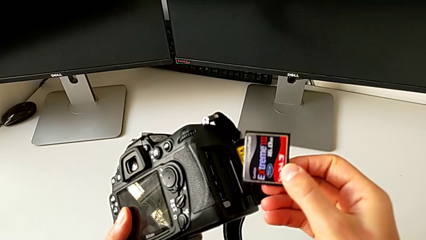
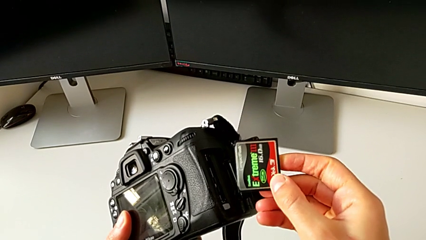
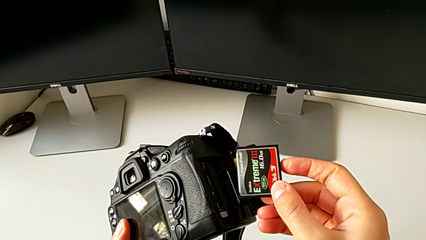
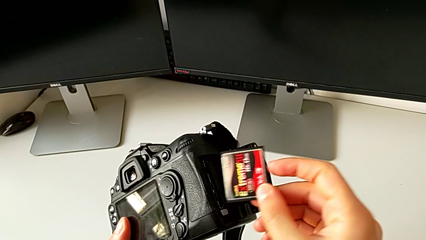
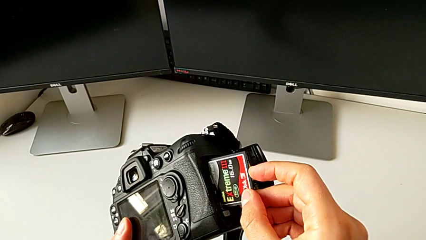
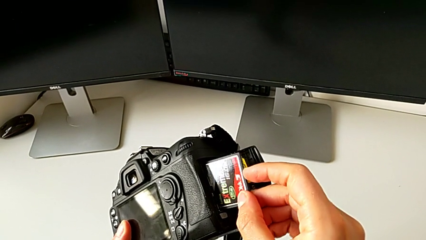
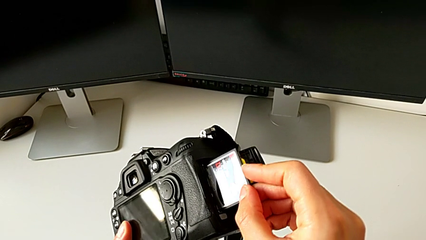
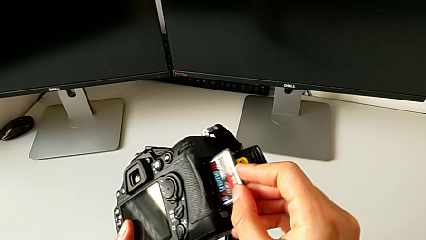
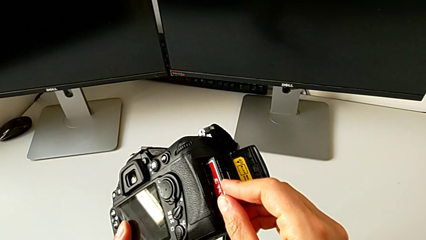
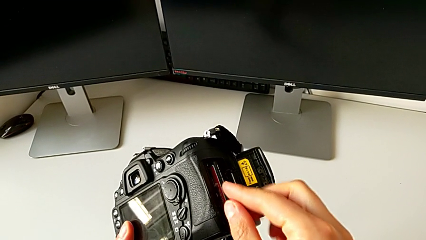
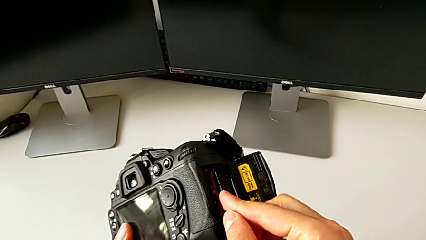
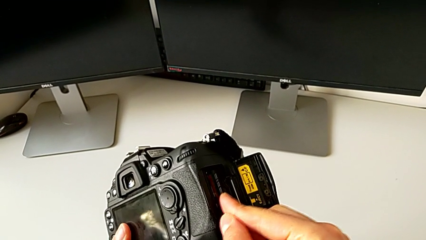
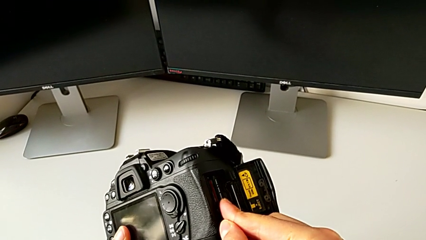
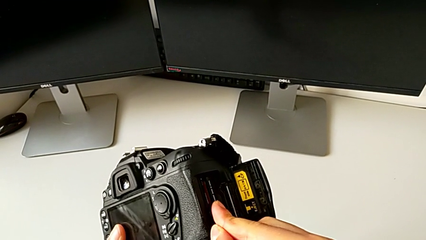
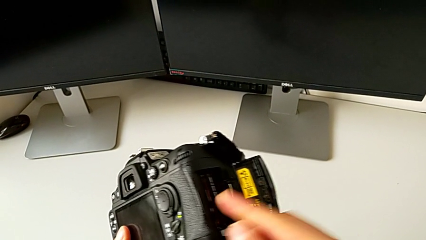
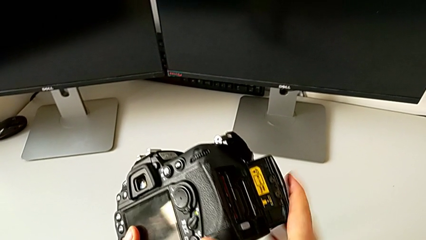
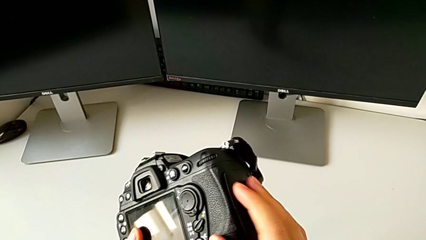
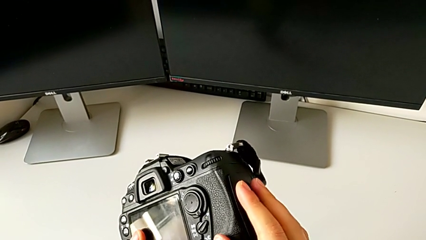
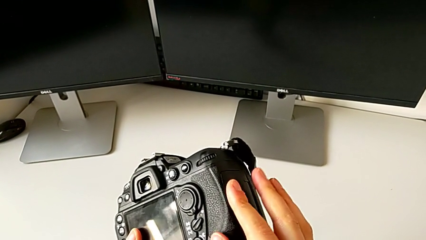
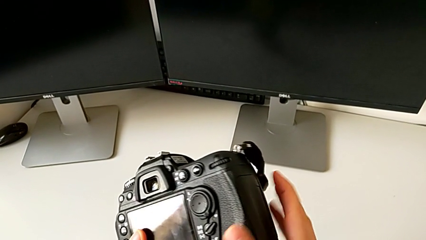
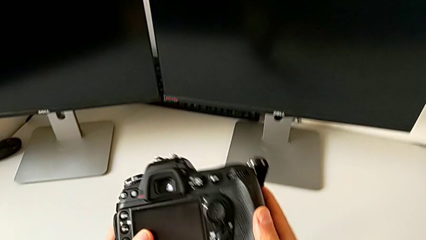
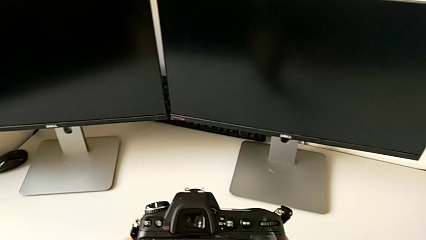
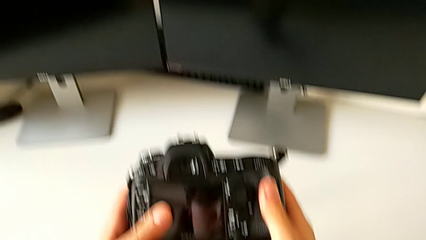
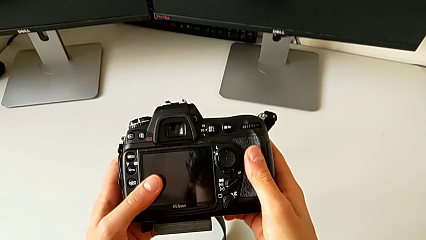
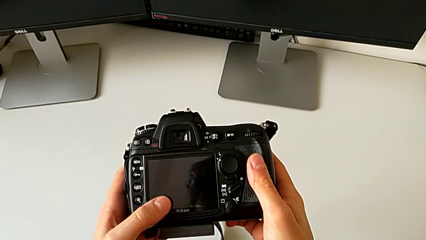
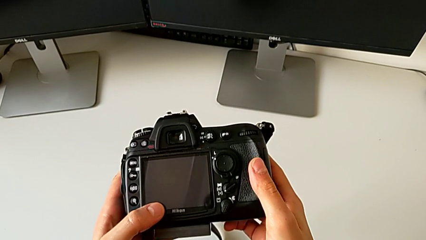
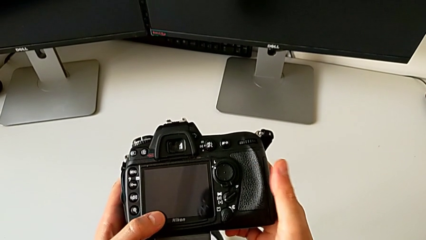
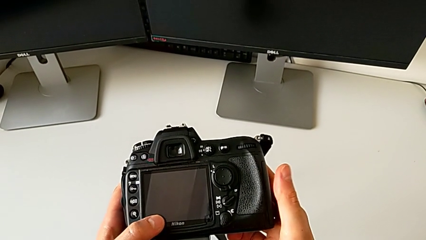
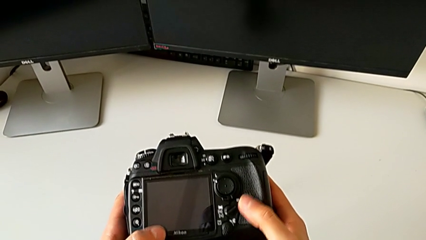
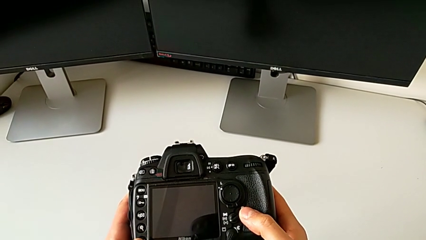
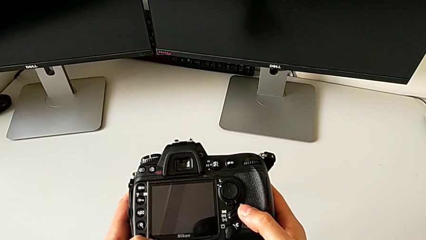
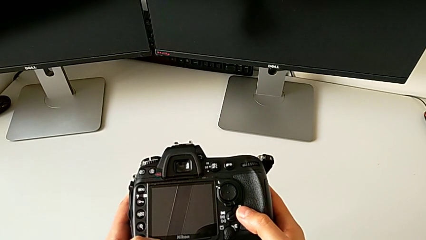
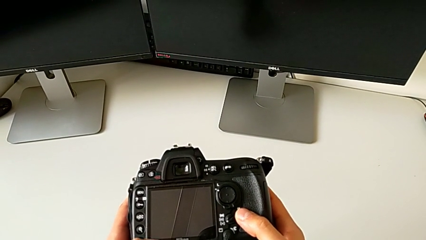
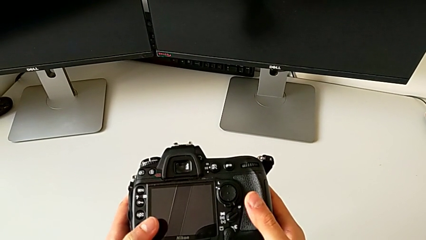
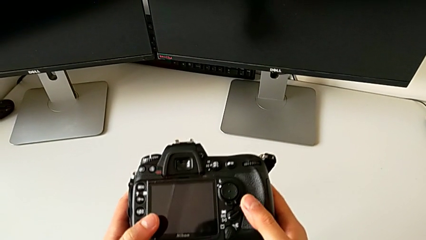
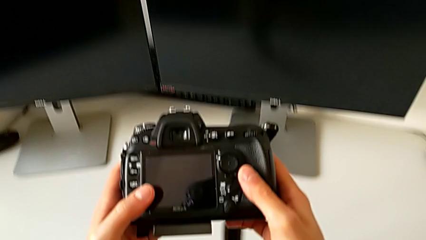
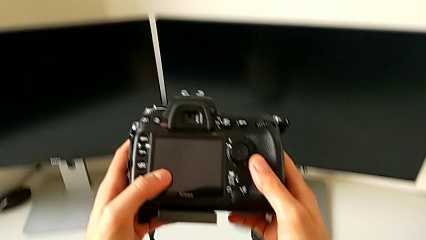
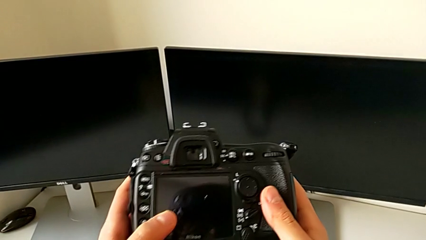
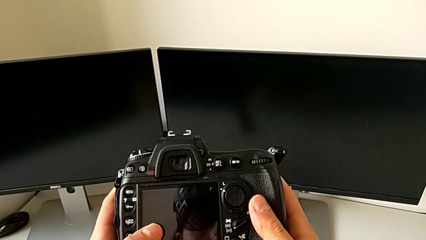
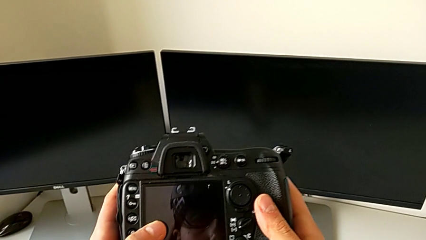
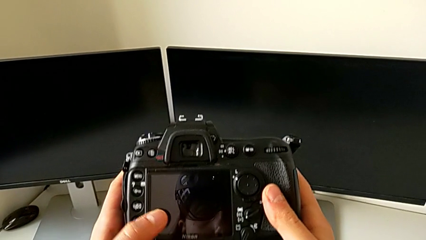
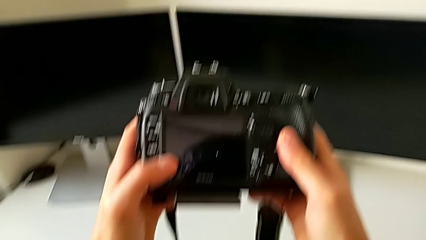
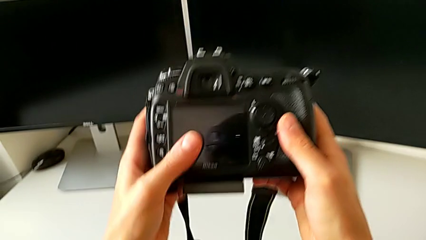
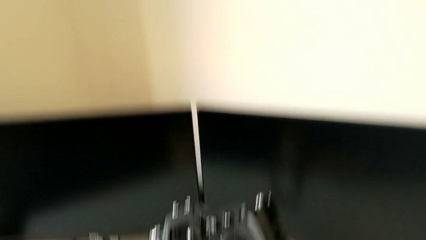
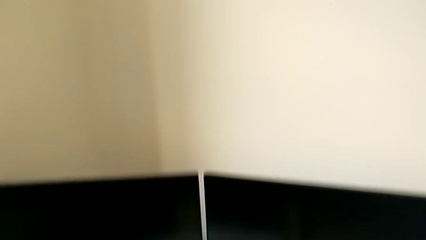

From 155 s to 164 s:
The camera wearer inserts an SD card into their DSLR camera. They insert the SD card, close the battery door and hold the DSLR.
